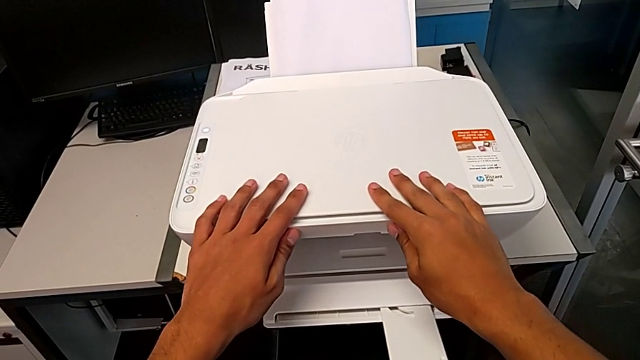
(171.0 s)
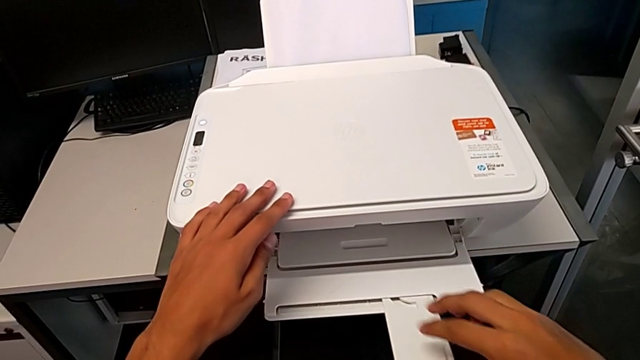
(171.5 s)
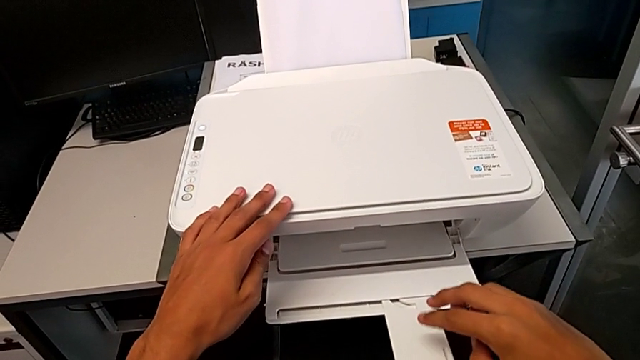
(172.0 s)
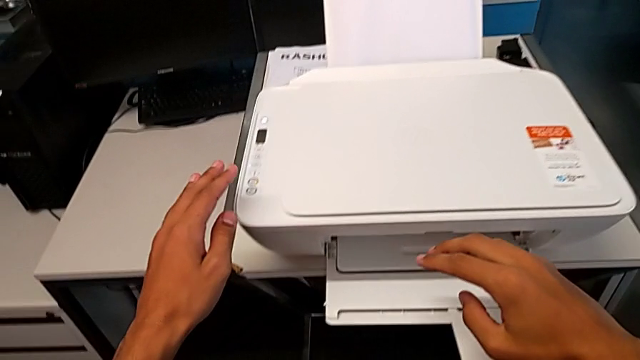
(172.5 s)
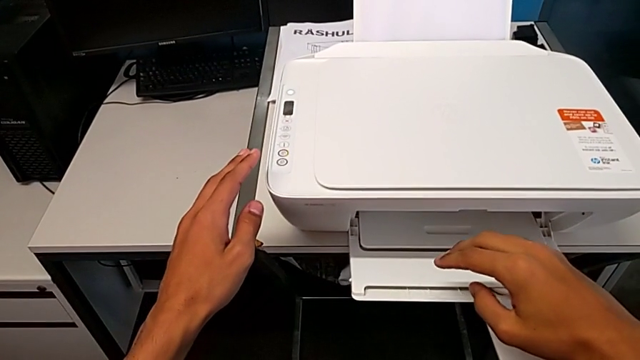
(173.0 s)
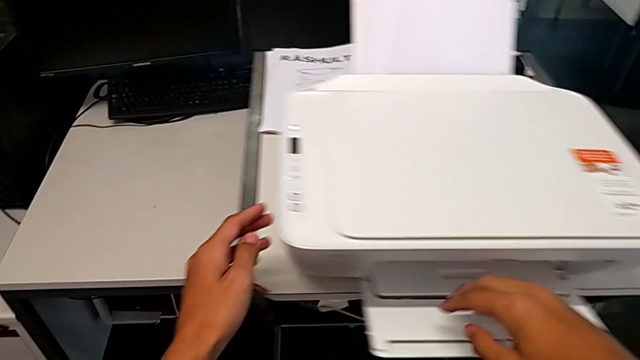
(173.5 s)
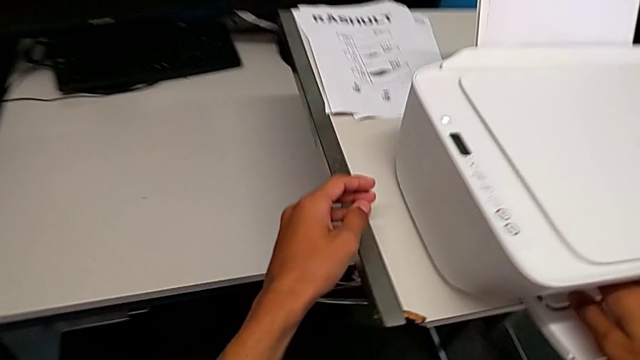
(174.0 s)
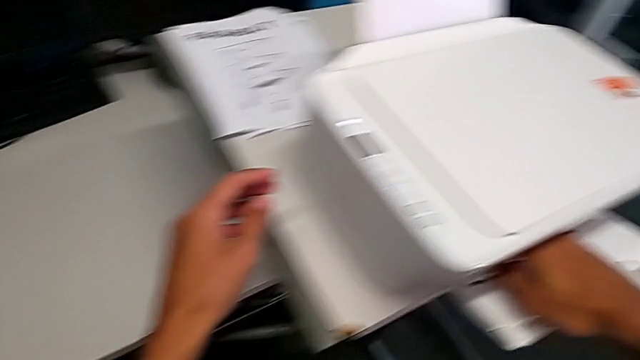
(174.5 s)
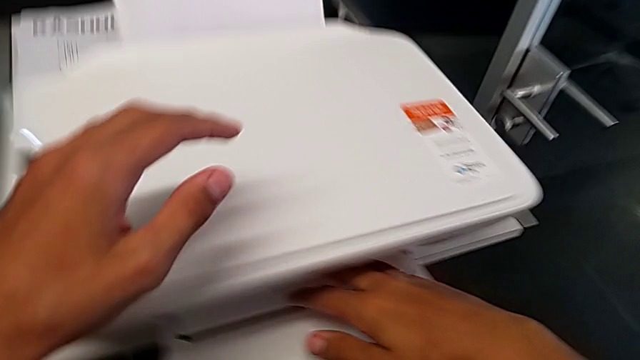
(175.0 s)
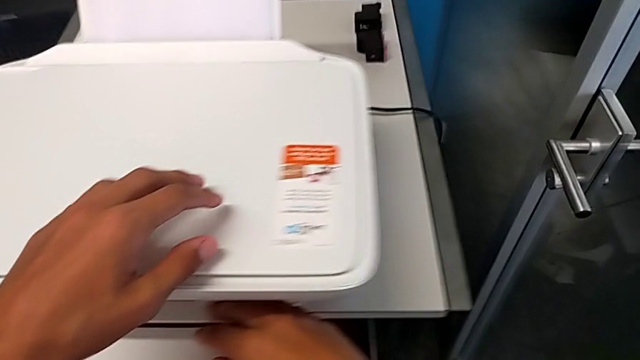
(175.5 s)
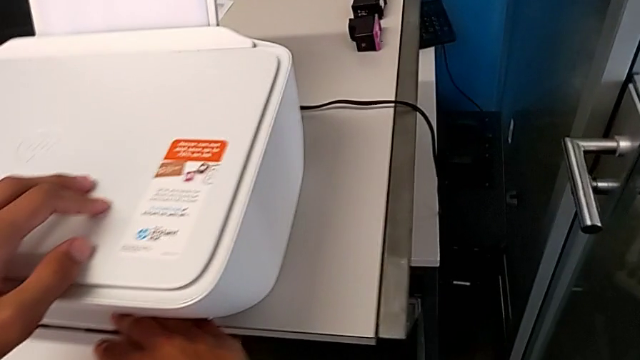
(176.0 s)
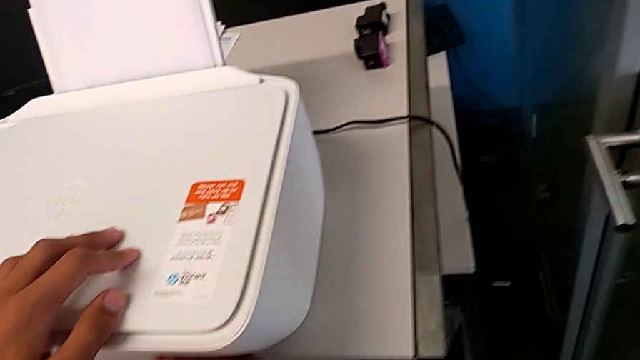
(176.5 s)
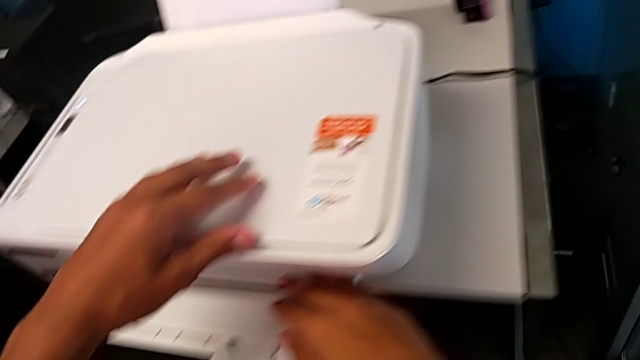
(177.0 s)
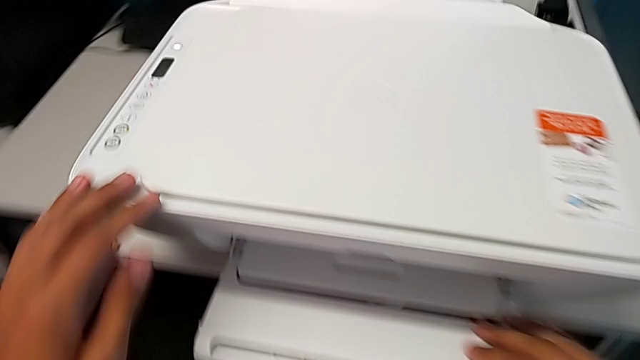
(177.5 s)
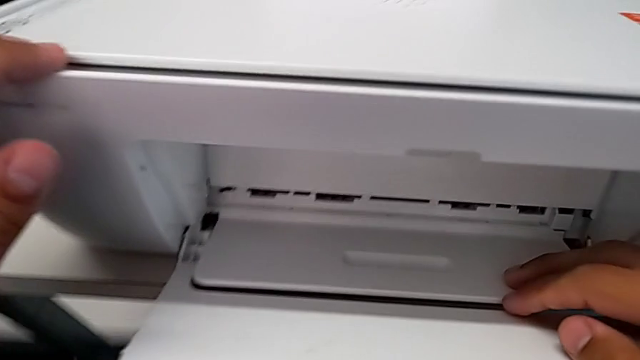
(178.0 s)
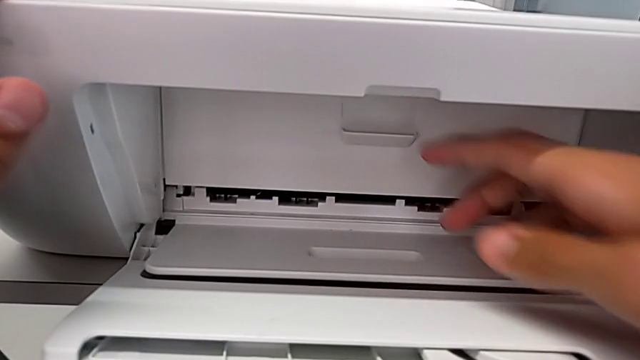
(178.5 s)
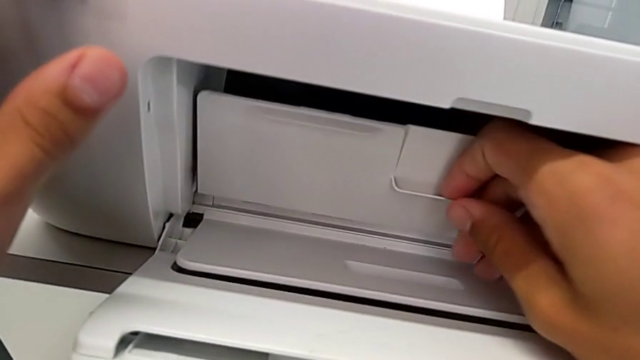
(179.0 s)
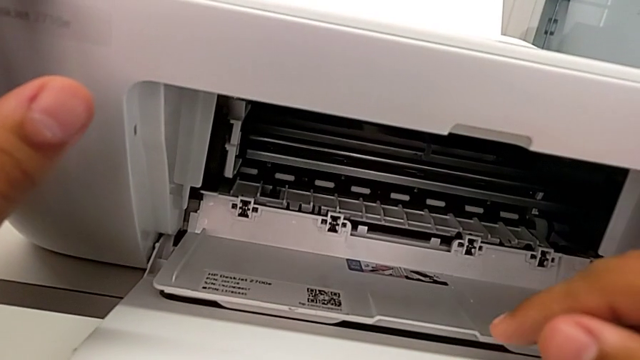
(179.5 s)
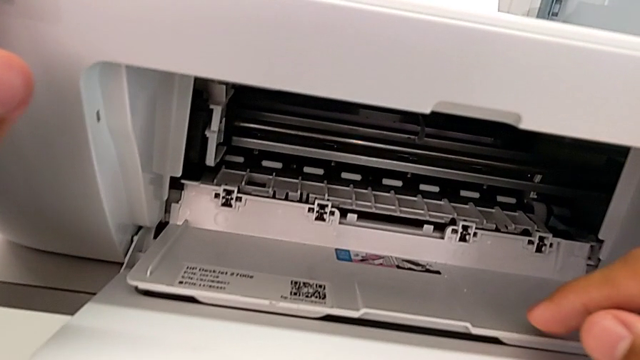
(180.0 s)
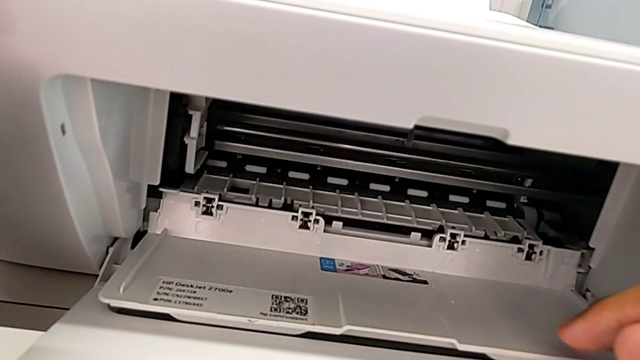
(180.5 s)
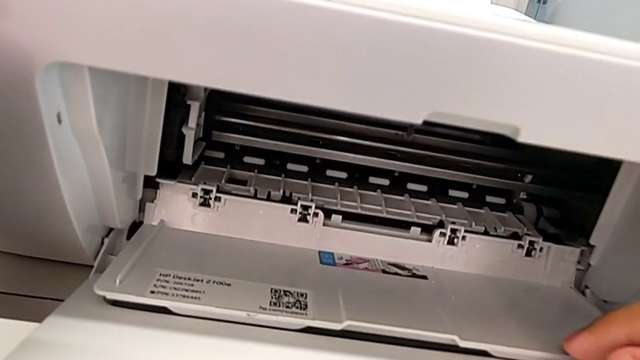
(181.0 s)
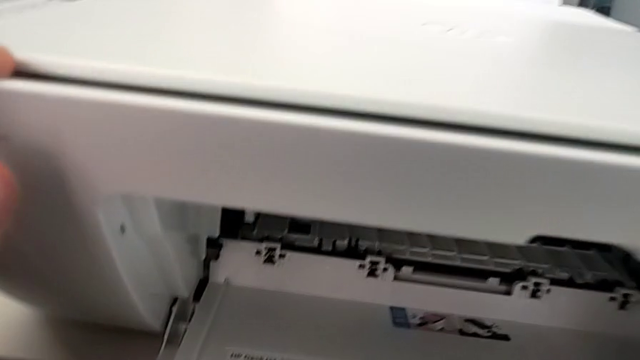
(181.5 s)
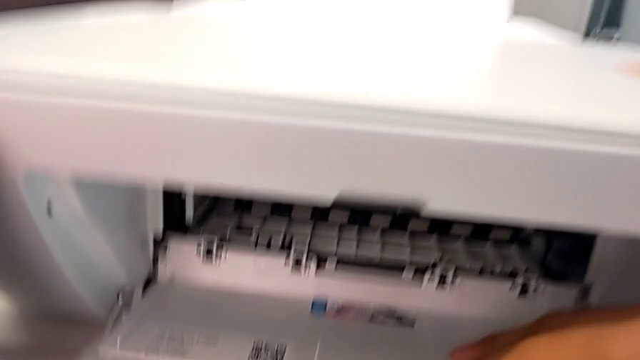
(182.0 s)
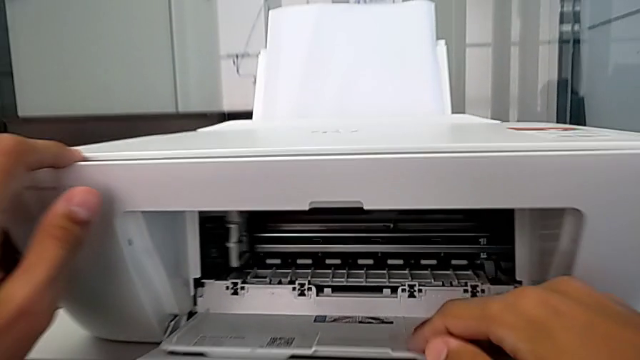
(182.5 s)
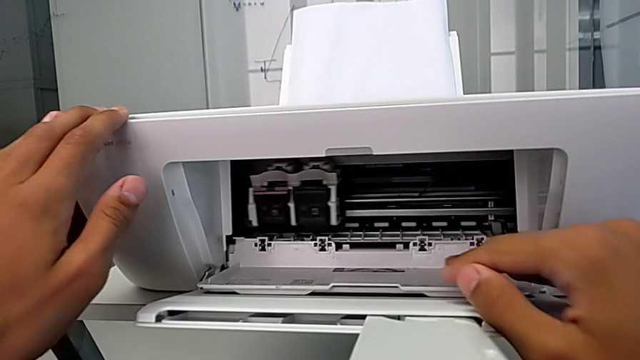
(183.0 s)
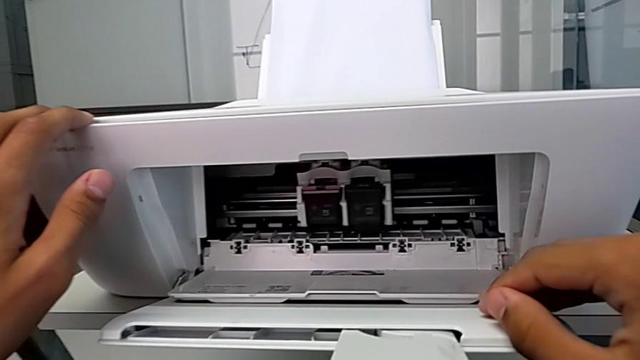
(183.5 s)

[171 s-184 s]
The camera wearer is withdrawing the ink cartridges from the printer. They grab the cartridge gate, open it and inspect the ink cartridge.

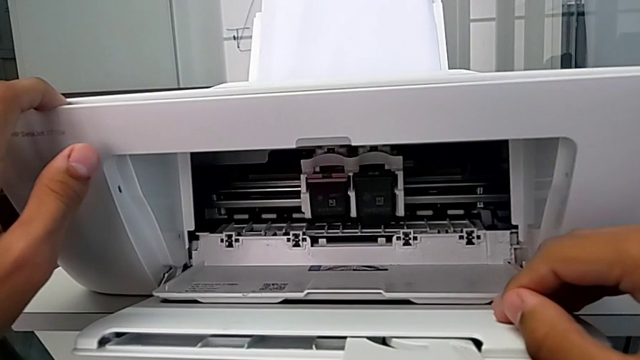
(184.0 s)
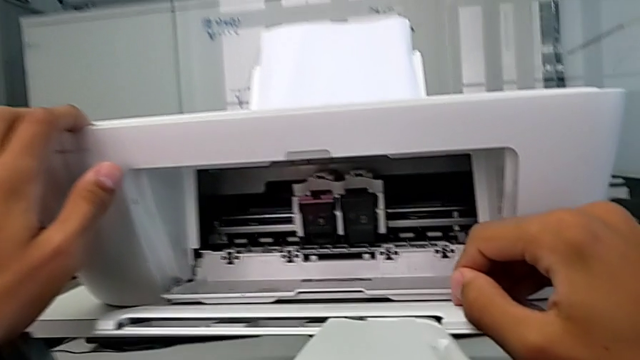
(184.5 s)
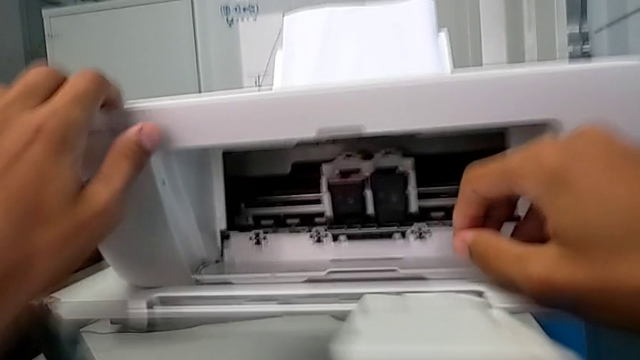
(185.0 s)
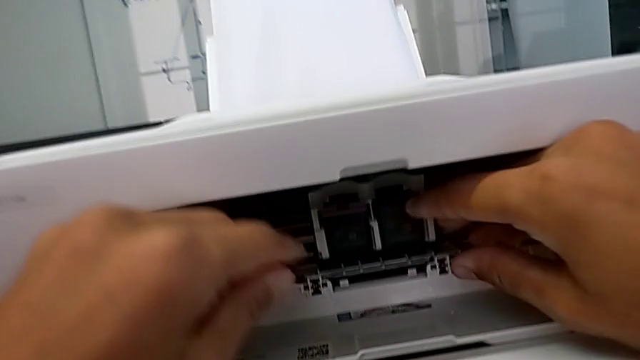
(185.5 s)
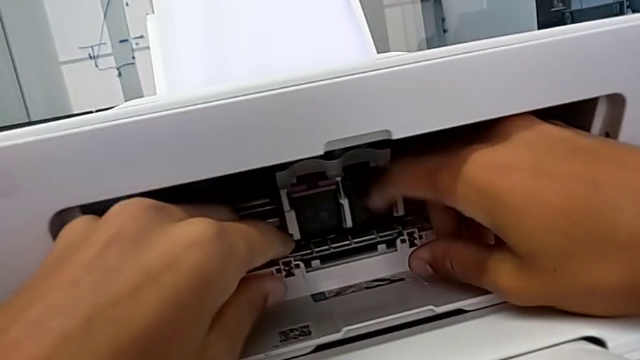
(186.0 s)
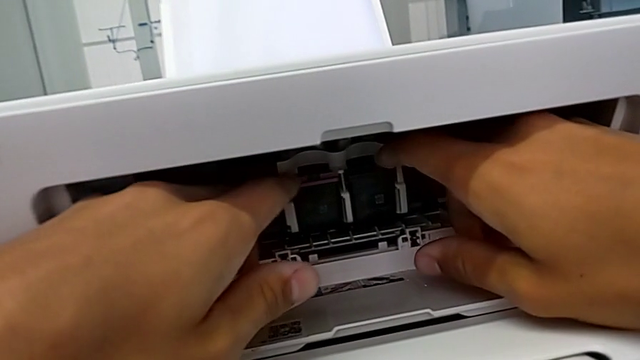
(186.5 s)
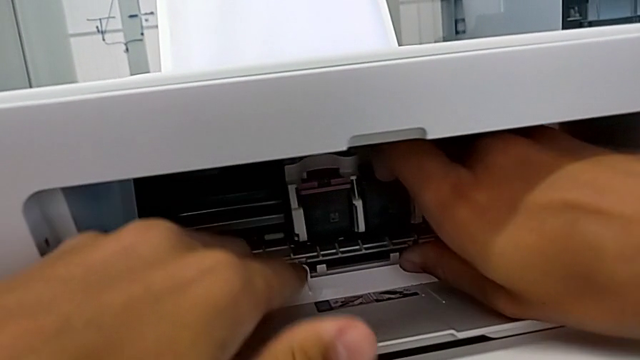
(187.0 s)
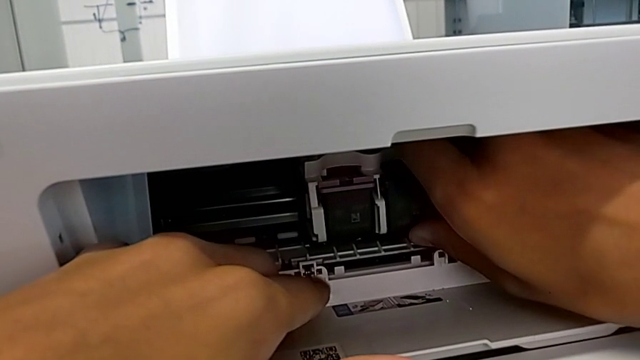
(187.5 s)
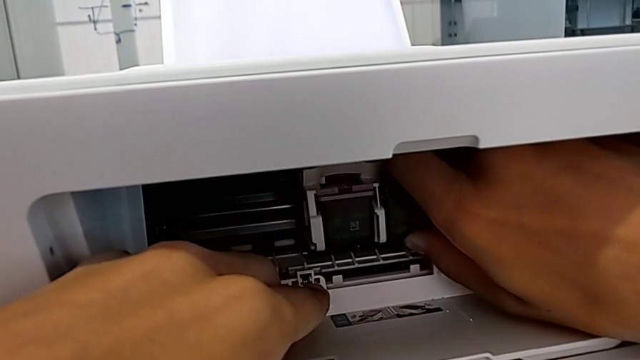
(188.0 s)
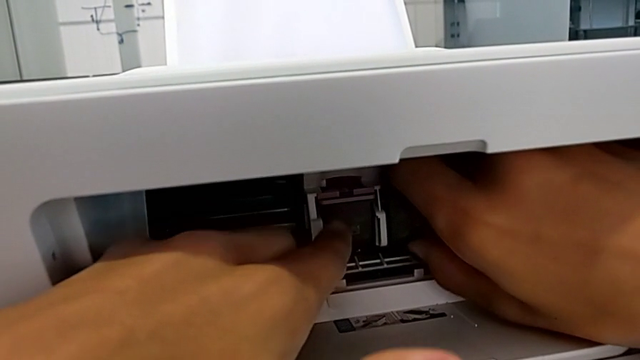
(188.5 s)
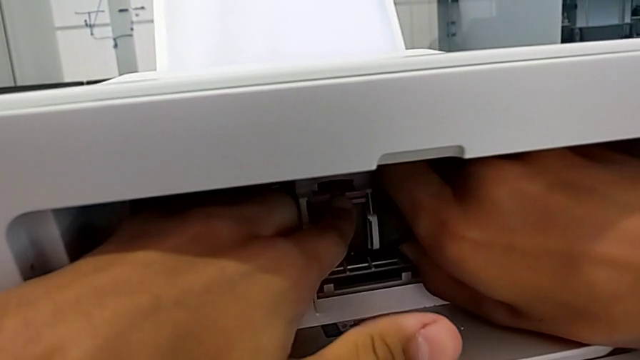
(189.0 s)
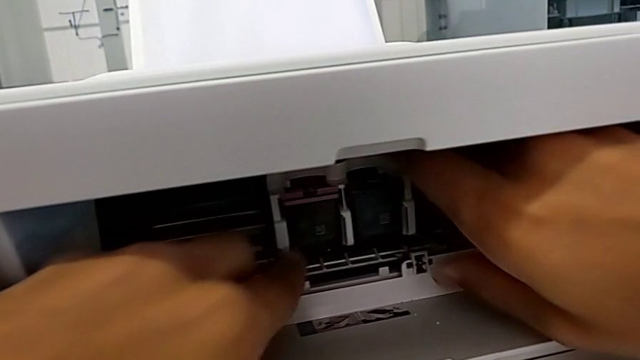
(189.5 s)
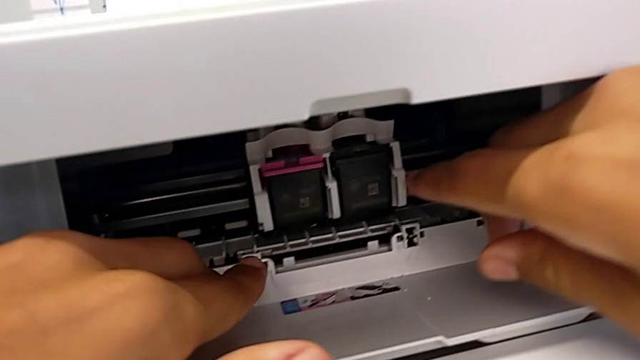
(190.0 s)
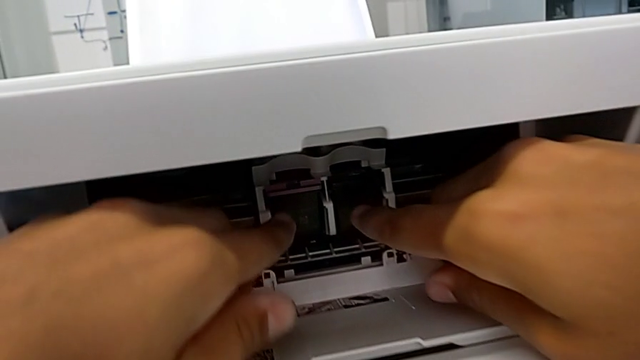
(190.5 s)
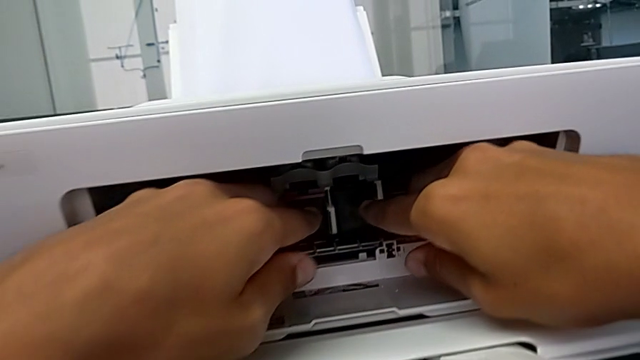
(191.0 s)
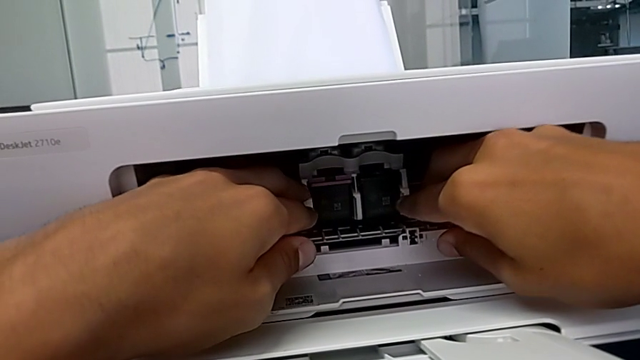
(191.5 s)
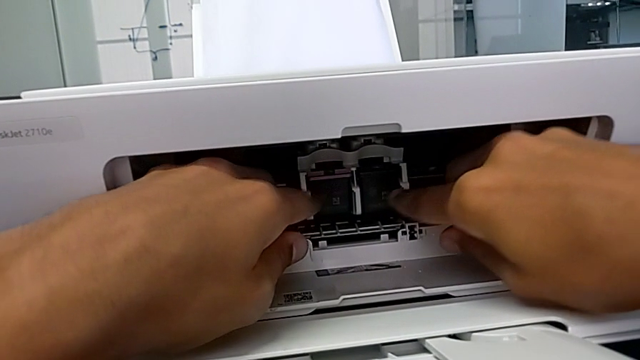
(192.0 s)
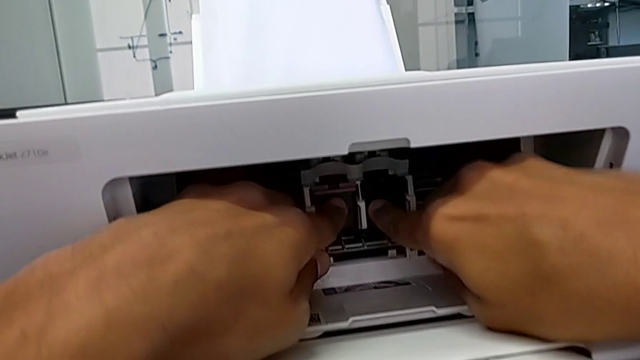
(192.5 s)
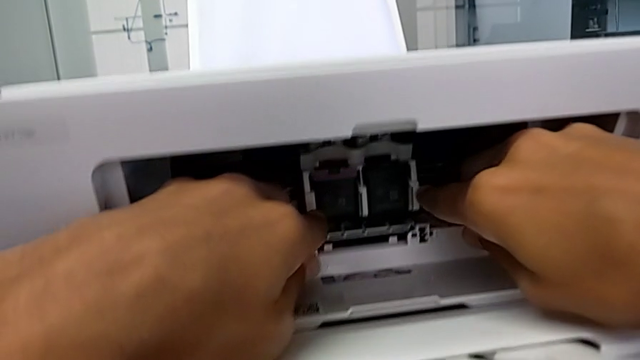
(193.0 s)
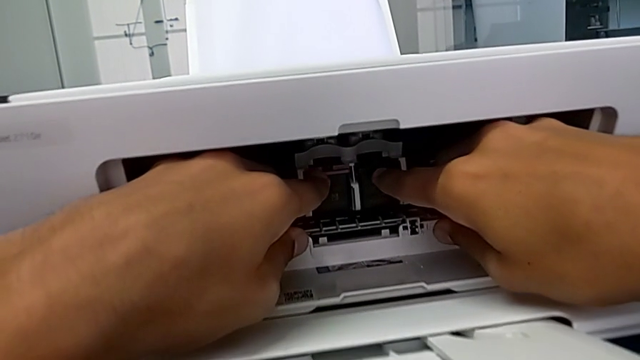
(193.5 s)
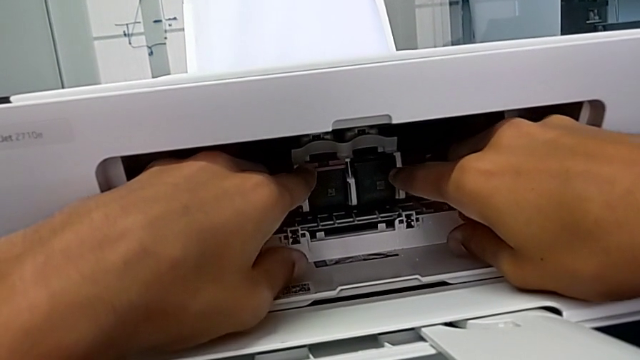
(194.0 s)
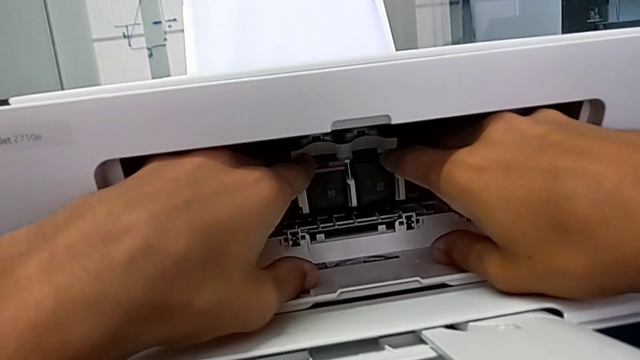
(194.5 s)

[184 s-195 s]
The camera wearer is withdrawing the ink cartridges from the printer. They grab the old black ink cartridge and wrongly push it.
